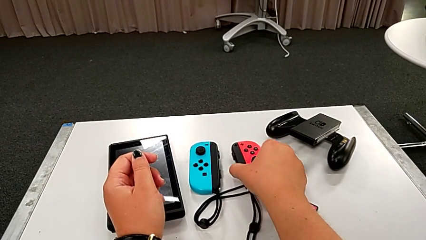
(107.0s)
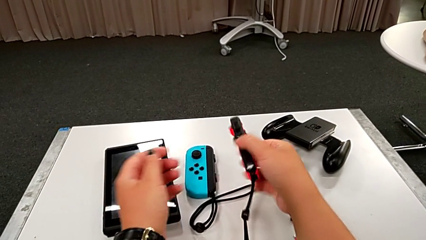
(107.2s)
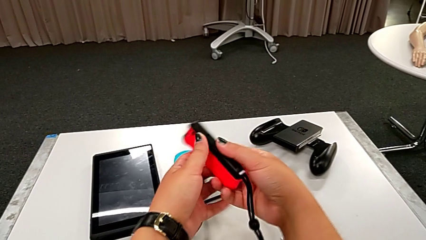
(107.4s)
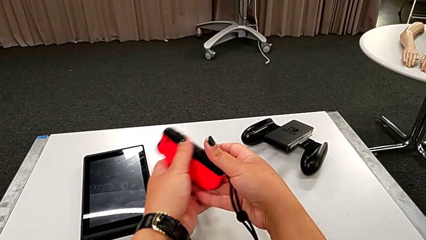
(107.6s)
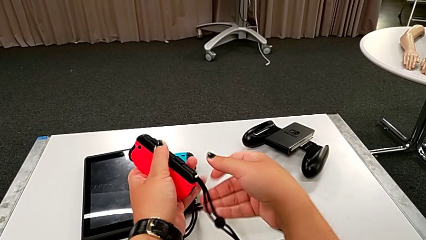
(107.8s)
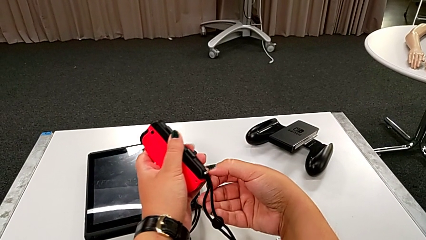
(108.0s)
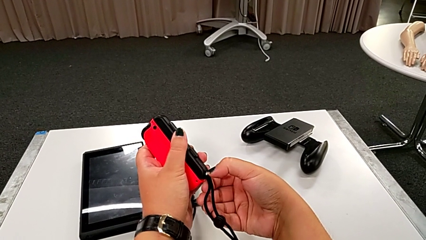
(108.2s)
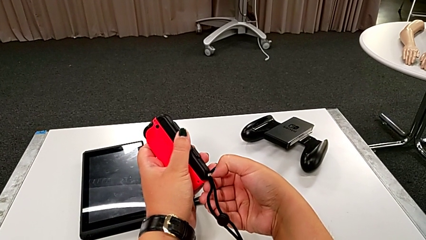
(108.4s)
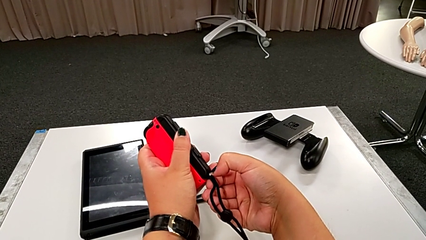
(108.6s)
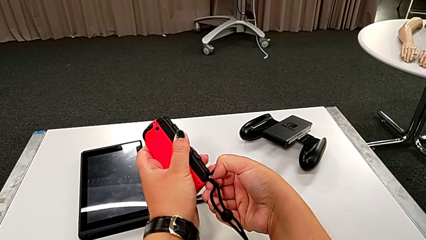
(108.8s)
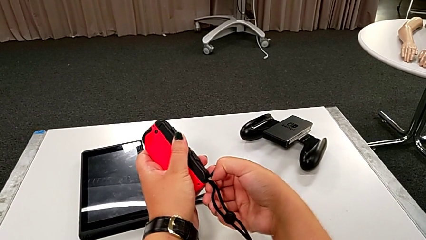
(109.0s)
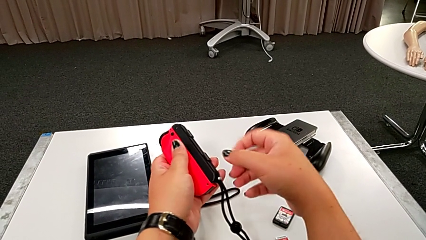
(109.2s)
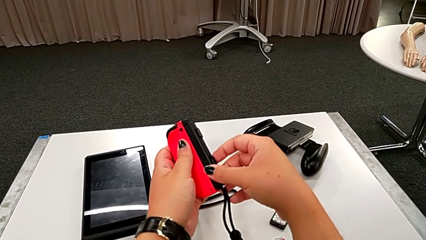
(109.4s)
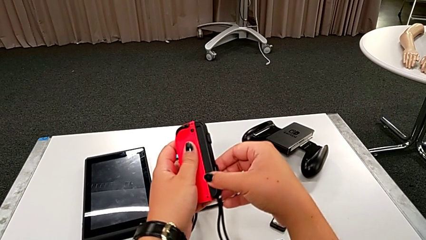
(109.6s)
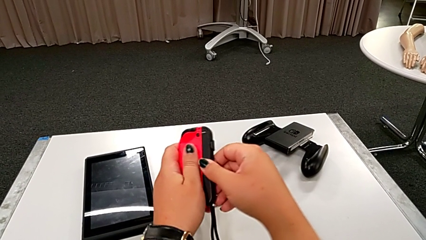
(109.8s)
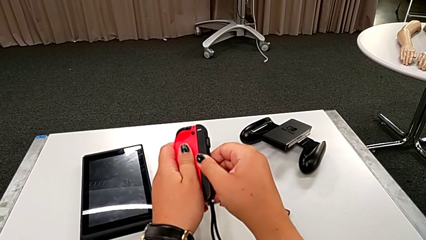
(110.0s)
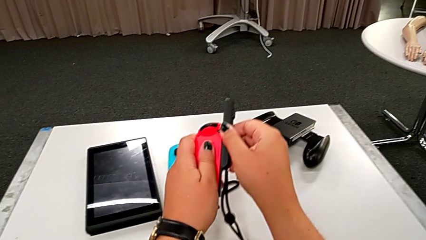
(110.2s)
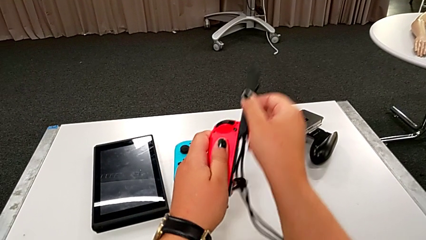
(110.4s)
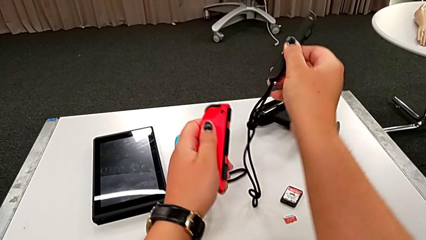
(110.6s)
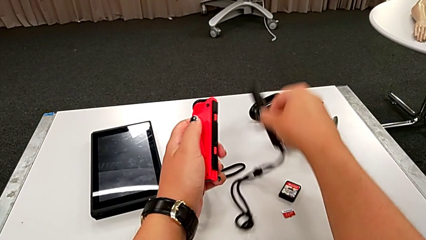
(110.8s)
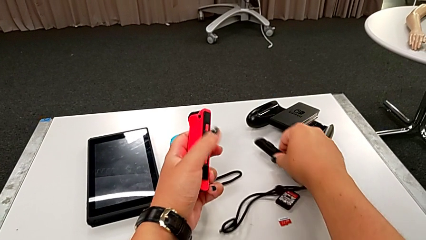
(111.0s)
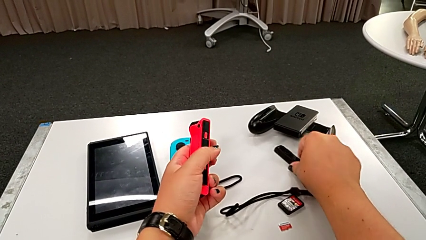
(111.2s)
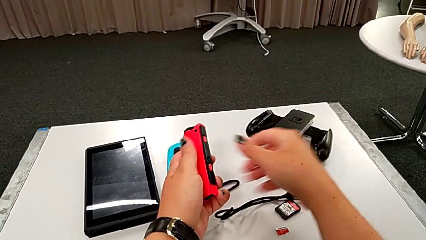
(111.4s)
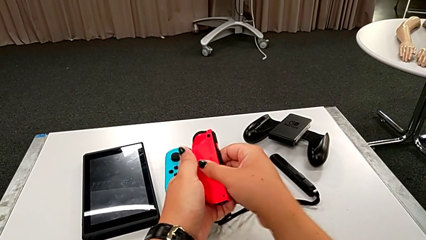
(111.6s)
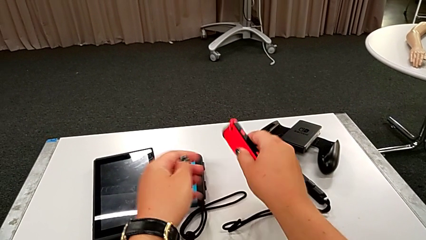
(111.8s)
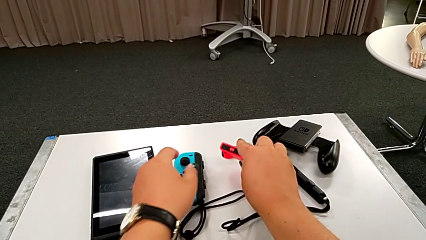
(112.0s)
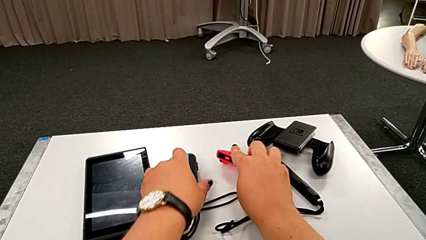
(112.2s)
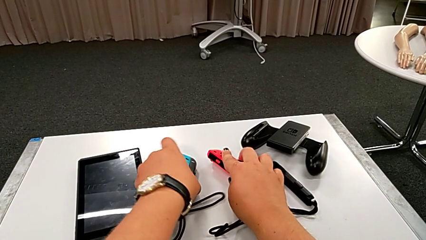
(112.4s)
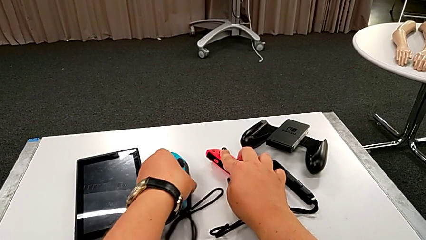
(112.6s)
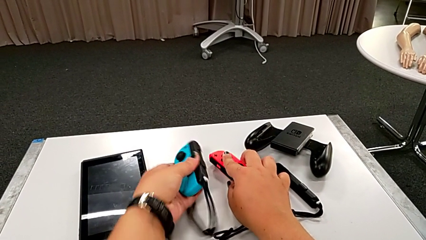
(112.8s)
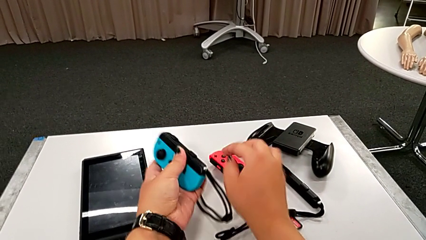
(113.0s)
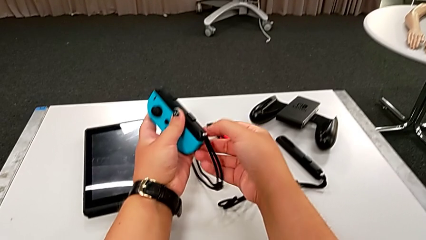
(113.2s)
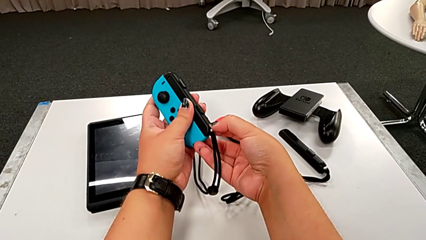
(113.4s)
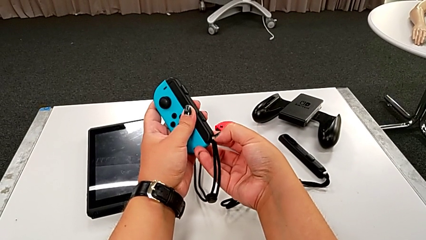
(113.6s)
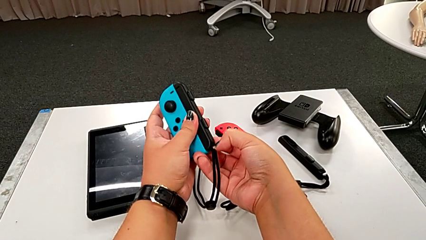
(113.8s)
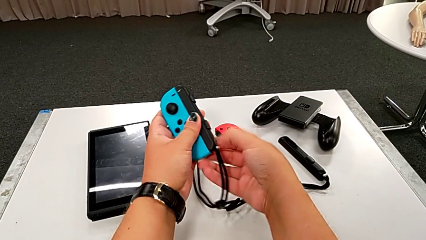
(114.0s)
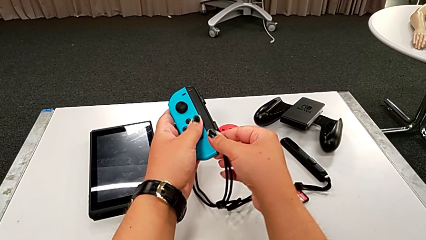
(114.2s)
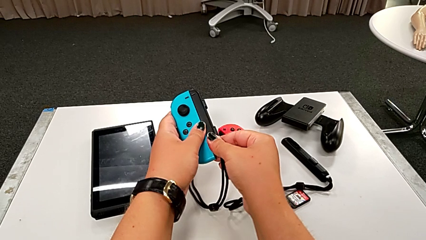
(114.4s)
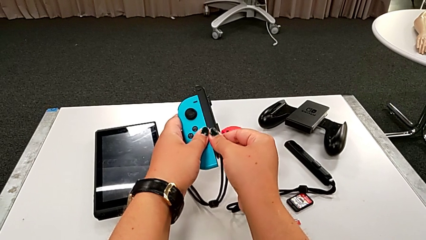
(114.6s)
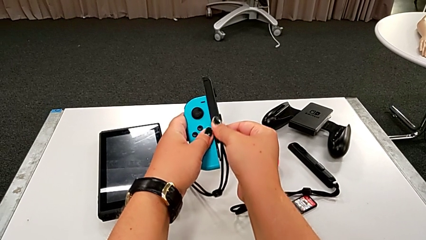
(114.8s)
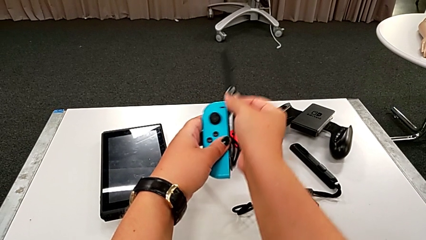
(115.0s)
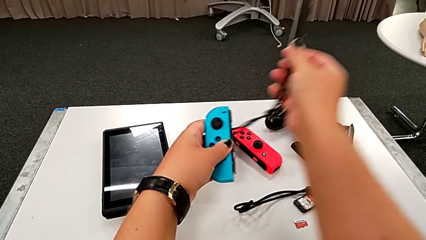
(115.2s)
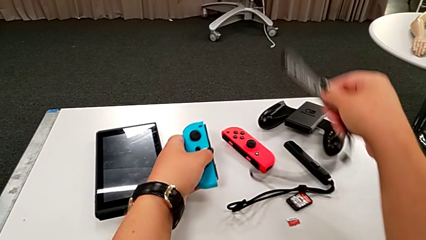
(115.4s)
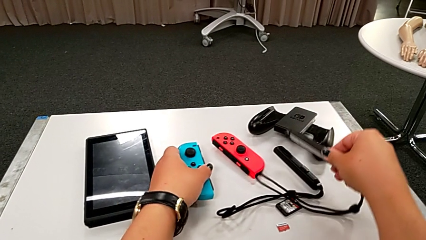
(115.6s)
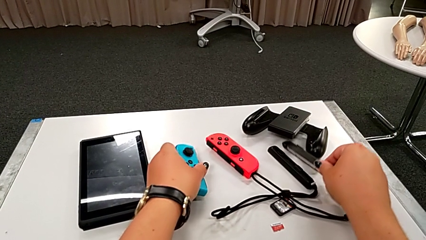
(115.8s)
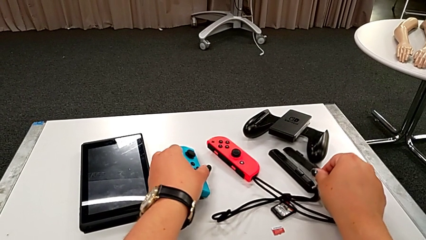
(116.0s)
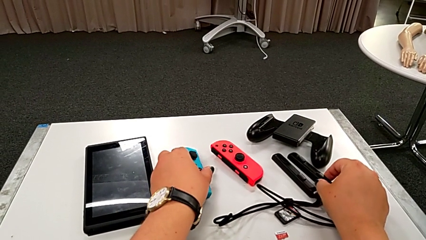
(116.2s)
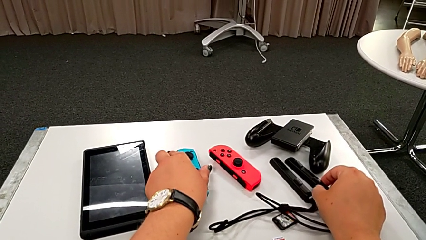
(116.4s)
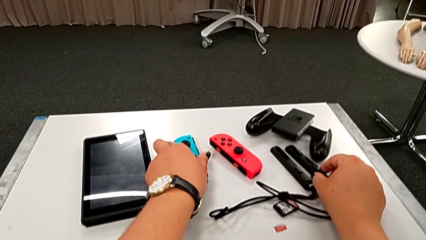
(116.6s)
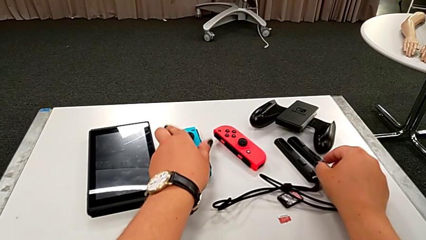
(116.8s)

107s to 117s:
The camera wearer disassembles the joy con straps from the joy con controllers. They grab the red Joy-Con controller, pull the white Joy-Con strap lock, disassemble the black Joy-Con strap and place it. They grab the blue Joy-Con controller, pull the white Joy-Con strap lock, disassemble the black Joy-Con strap and drop the blue Joy-Con controller.

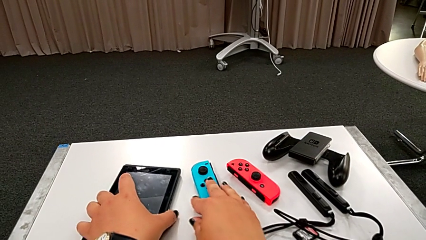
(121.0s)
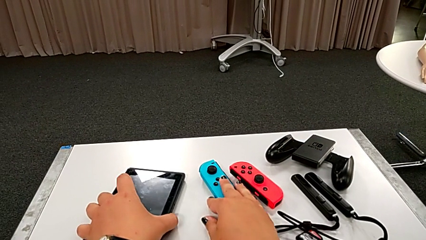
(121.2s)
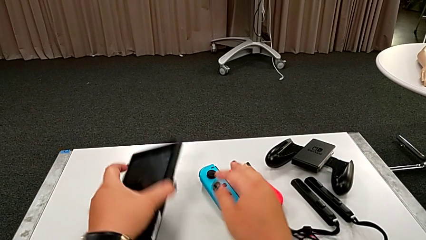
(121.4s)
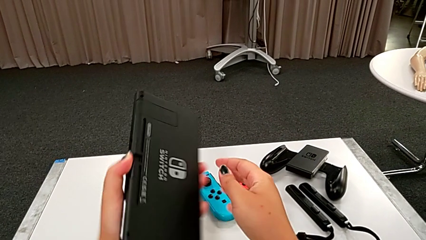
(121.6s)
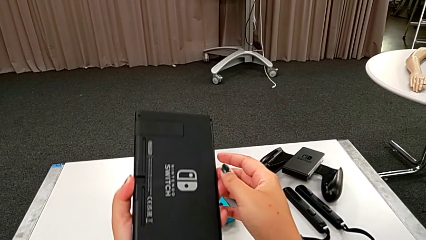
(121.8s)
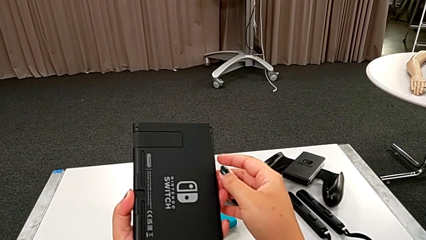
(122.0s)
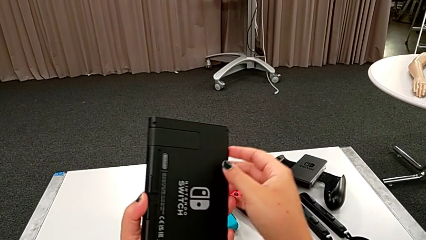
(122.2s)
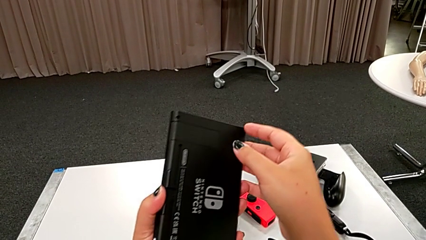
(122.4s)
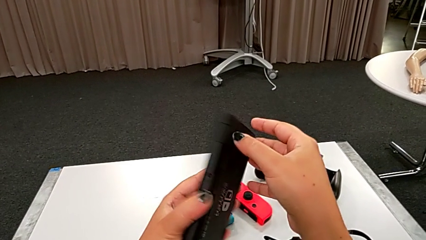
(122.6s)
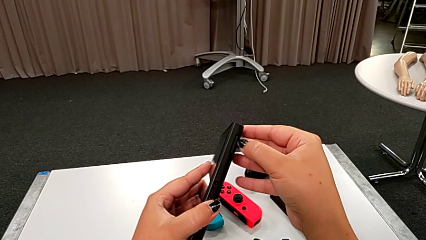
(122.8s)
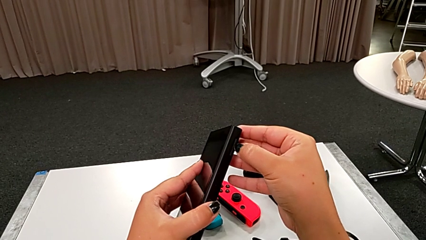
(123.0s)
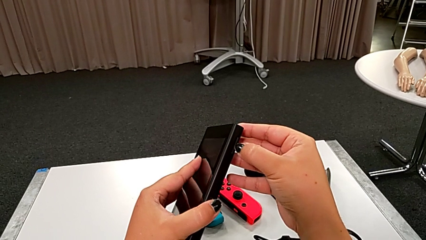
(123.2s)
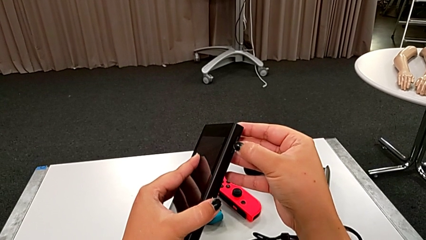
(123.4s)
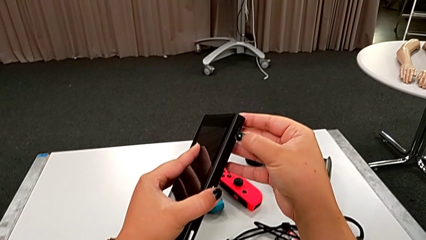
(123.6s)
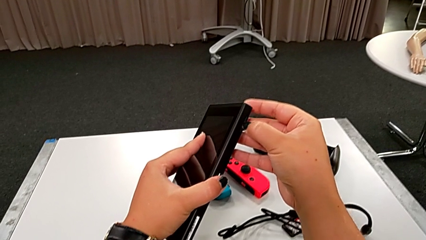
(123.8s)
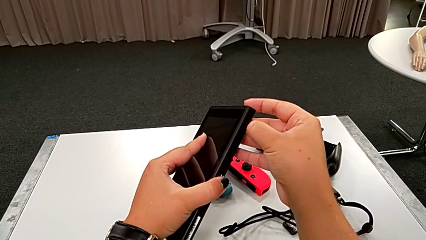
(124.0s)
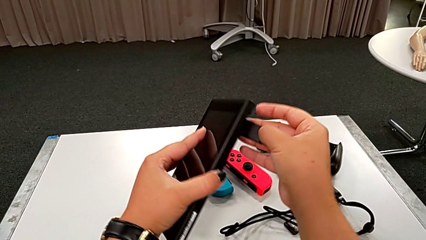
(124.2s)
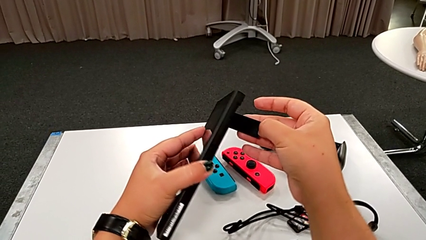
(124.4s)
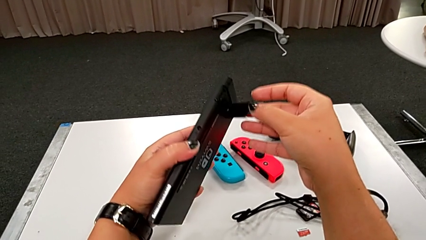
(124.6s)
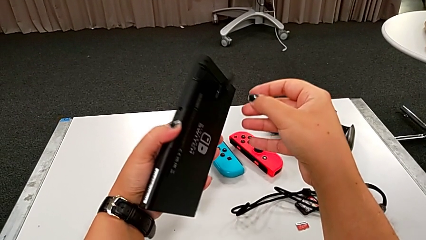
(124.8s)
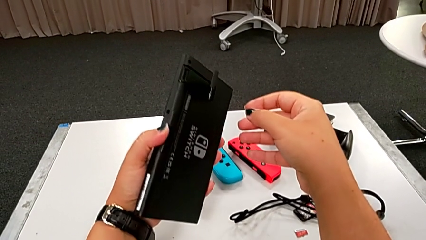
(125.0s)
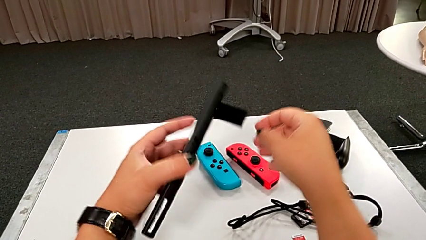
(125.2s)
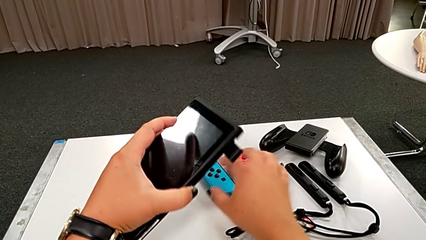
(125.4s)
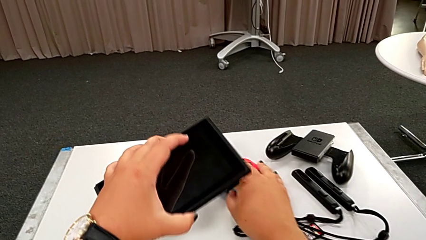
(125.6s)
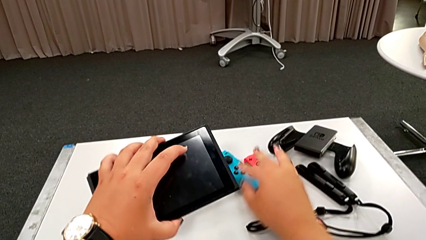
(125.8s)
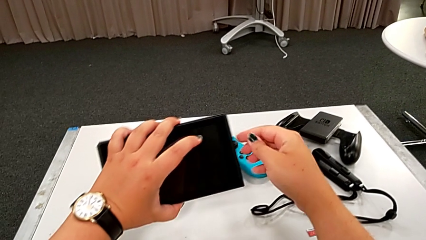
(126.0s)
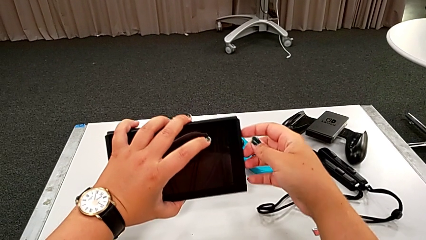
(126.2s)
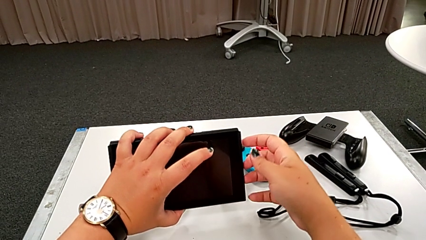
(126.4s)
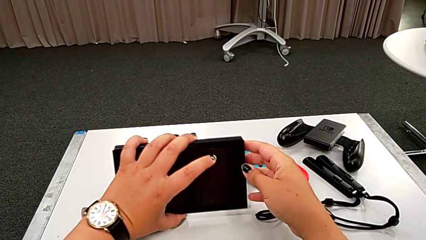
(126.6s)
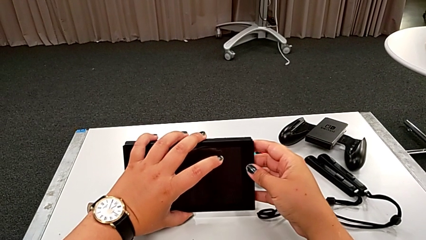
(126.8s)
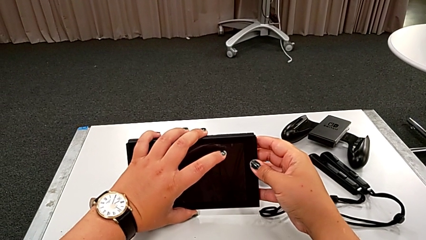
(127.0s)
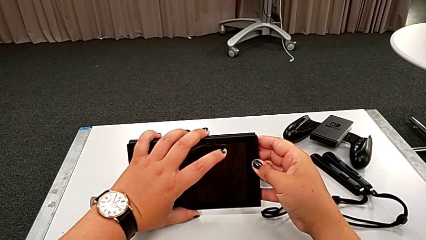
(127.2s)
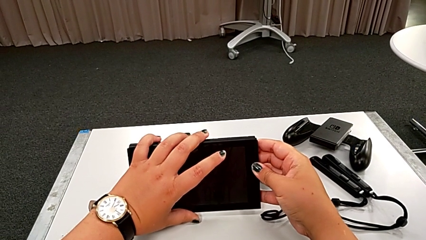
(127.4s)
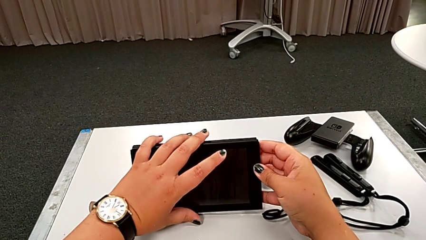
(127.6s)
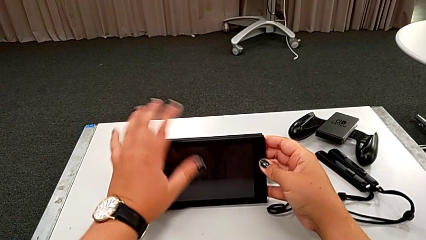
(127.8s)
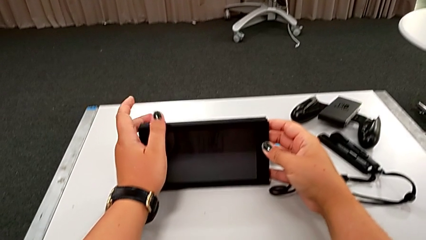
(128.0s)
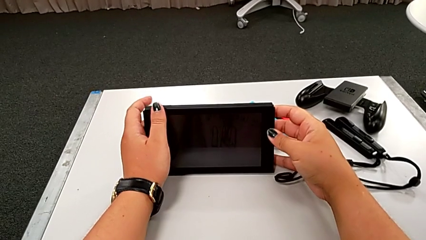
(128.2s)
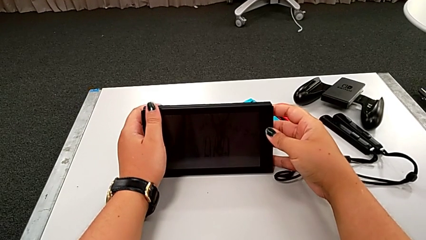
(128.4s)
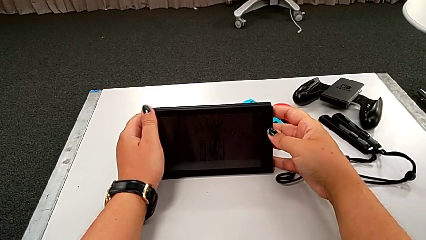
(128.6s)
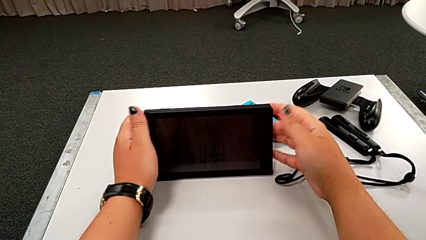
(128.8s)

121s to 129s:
The camera wearer lifts the kickstand of the touch screen. They rotate the black Nintendo Switch, pull the black kickstand lock and place the black touch screen.
